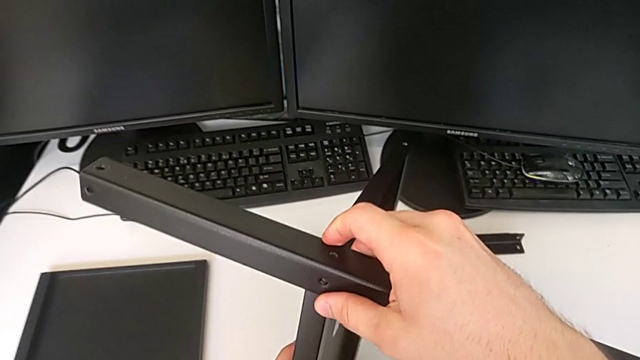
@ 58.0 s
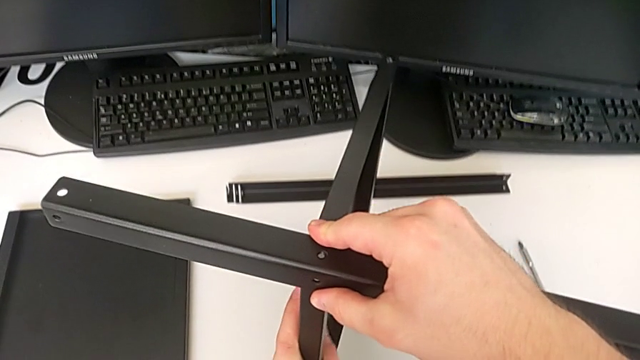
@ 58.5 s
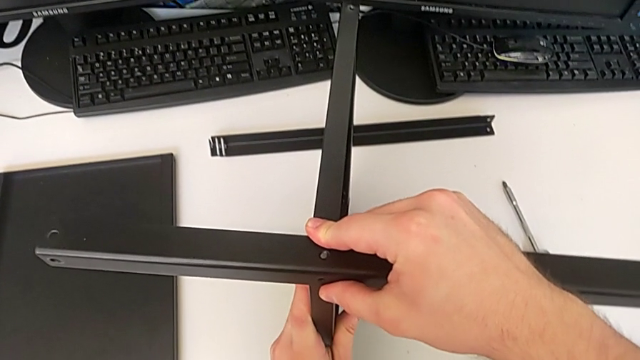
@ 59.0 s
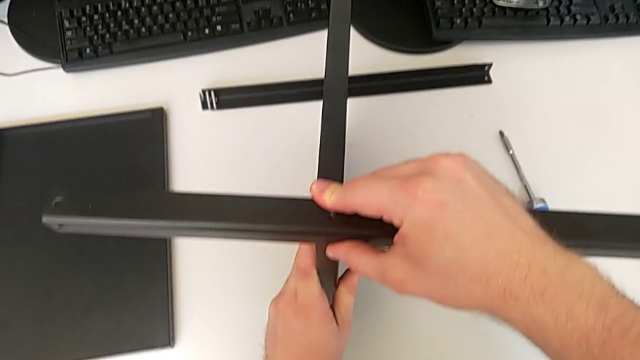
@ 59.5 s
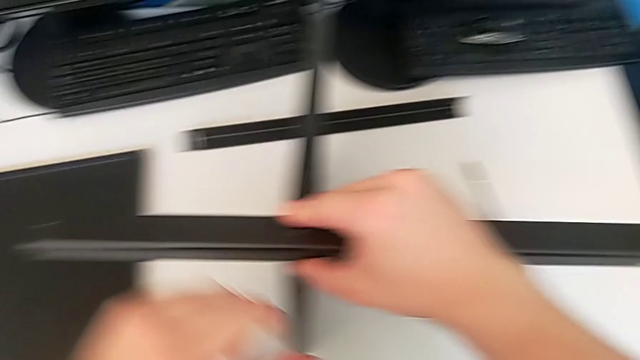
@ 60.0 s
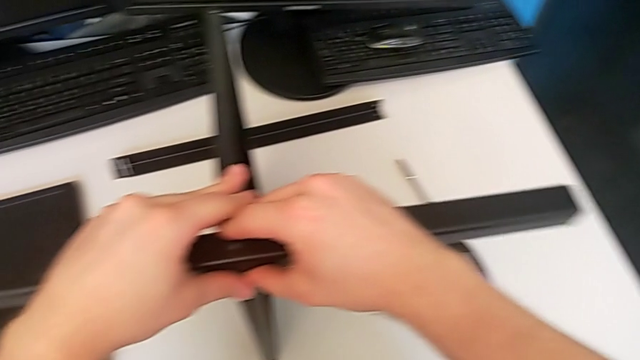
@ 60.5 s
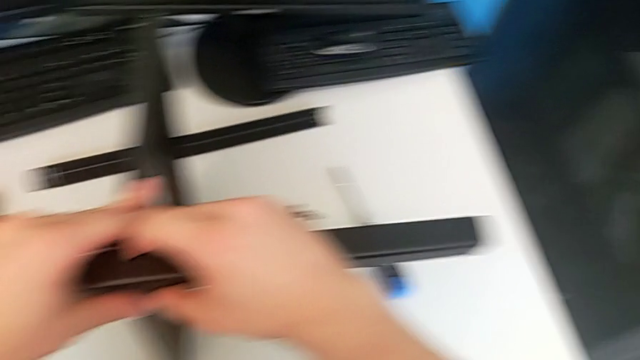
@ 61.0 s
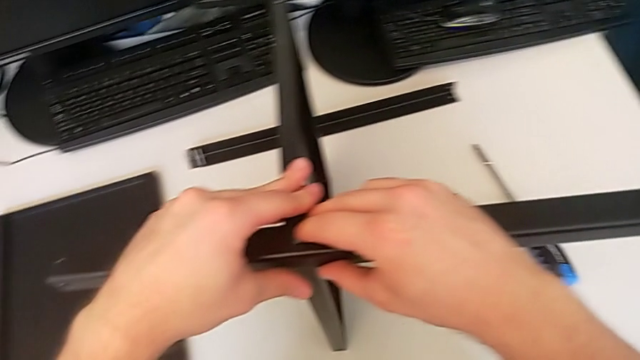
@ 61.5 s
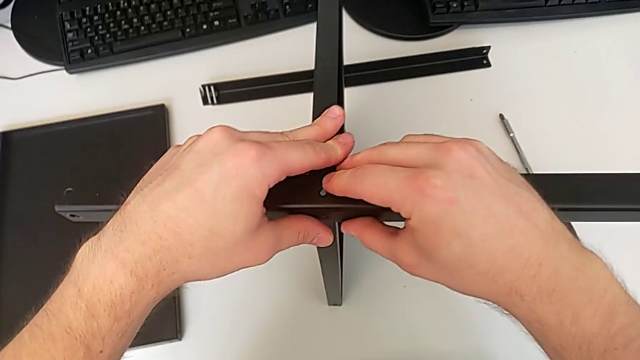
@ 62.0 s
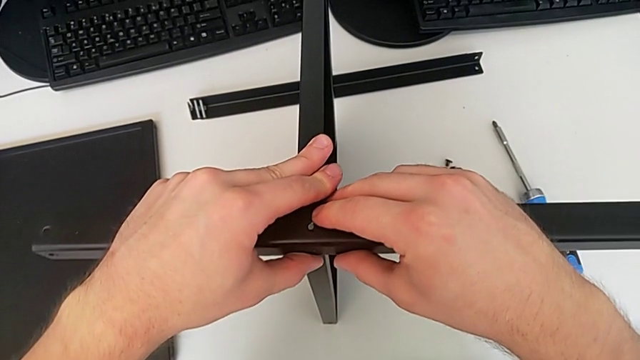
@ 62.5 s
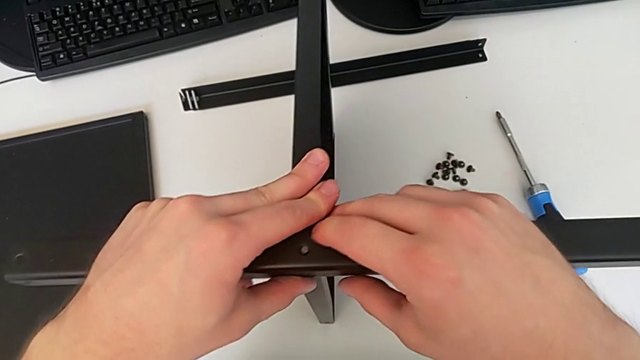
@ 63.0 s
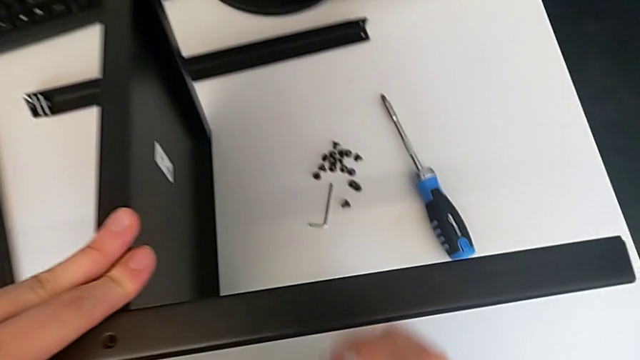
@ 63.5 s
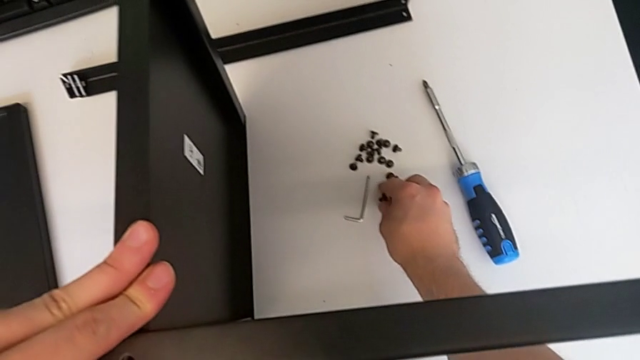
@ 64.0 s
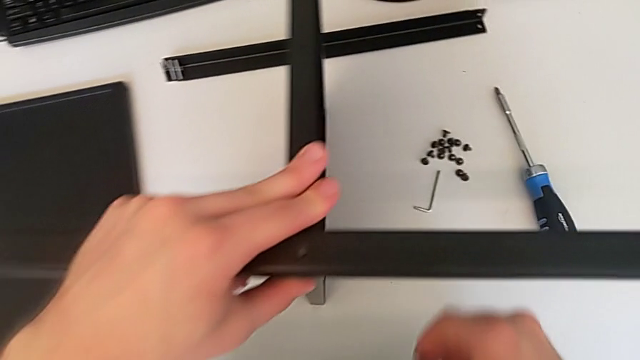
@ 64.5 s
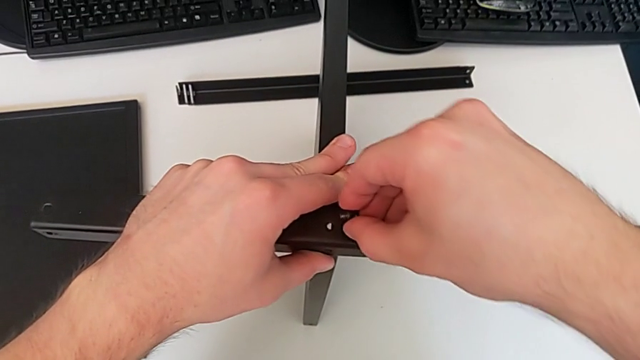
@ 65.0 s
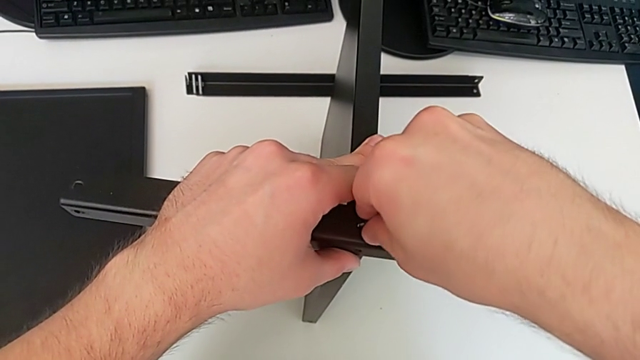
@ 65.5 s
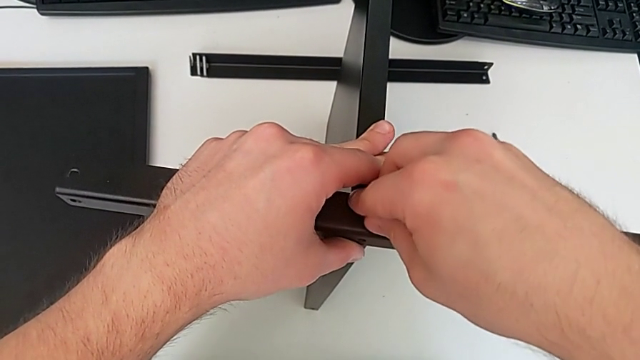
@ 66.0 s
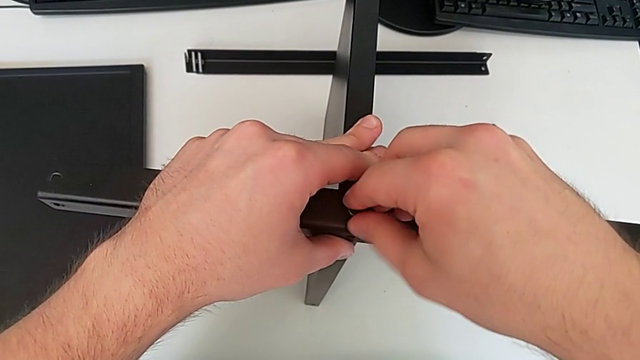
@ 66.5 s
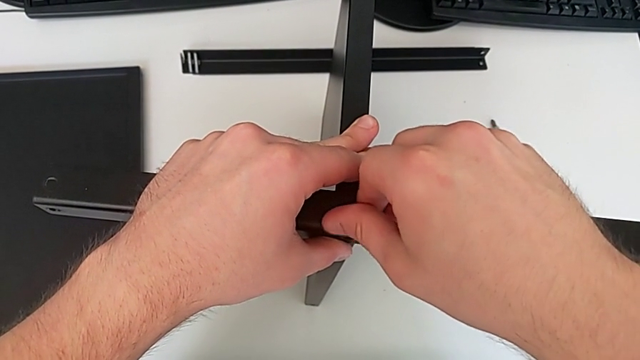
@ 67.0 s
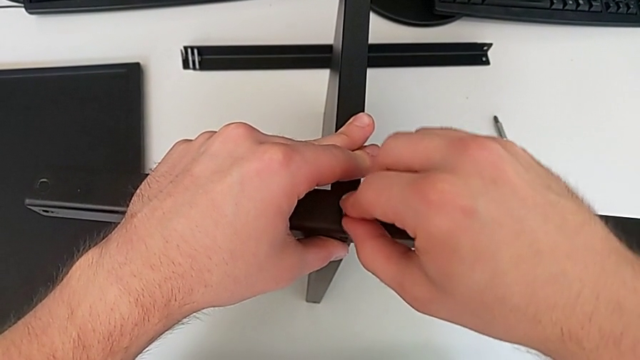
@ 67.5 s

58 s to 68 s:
The camera wearer is using an allen wrench to screw the first screw into the leg. They keep aligning the first leg, lift the first hex socket head and insert it.

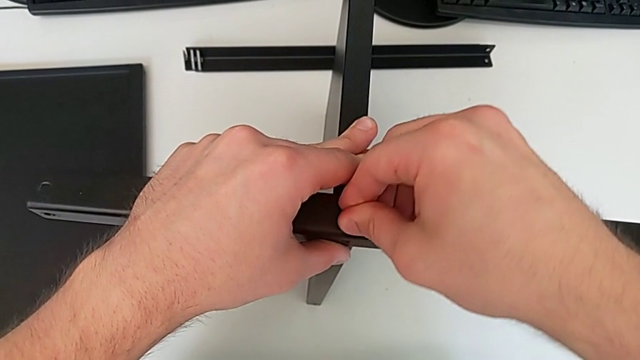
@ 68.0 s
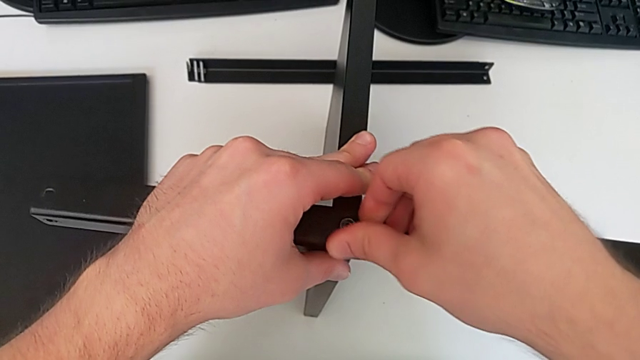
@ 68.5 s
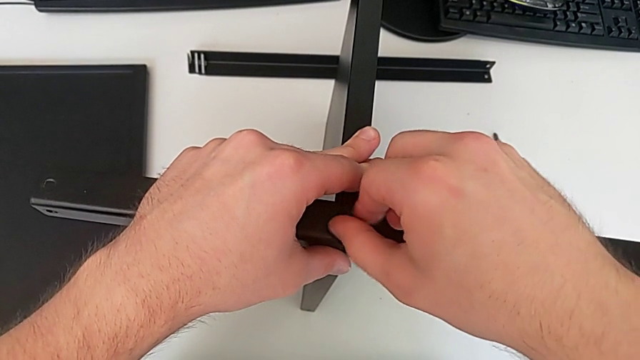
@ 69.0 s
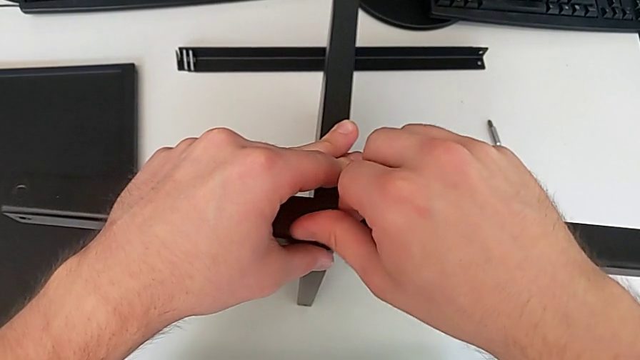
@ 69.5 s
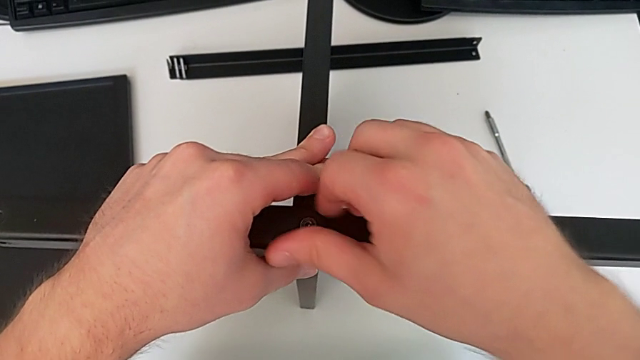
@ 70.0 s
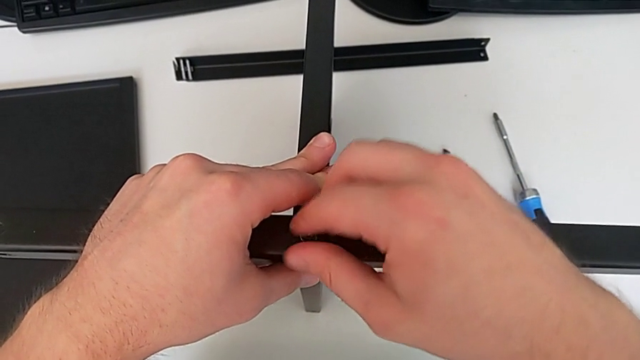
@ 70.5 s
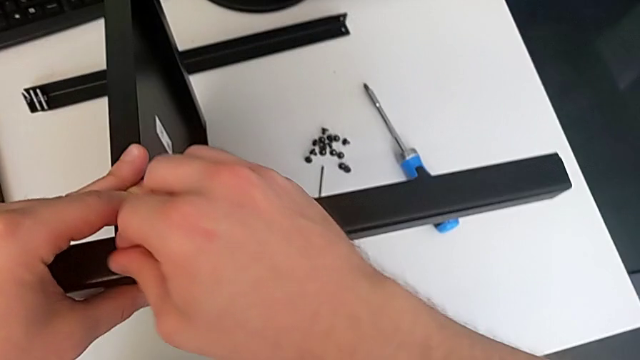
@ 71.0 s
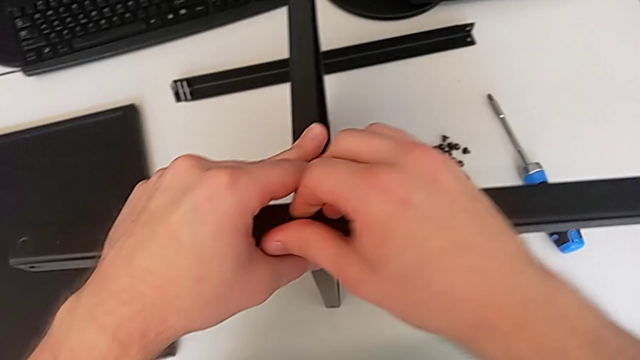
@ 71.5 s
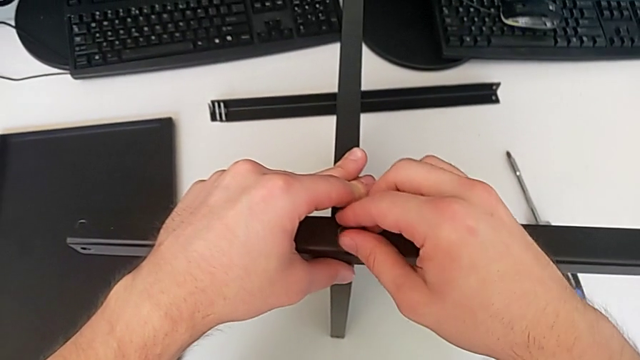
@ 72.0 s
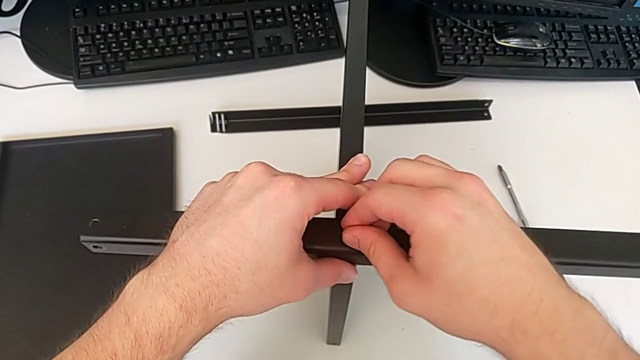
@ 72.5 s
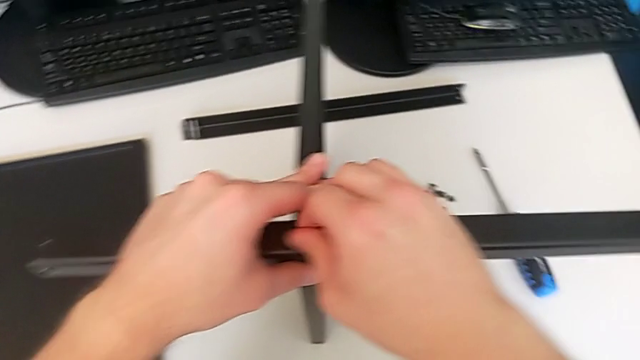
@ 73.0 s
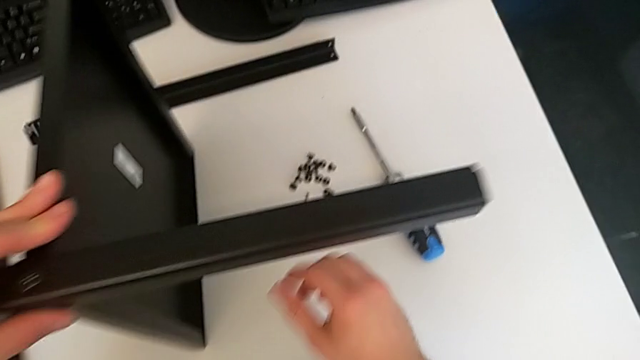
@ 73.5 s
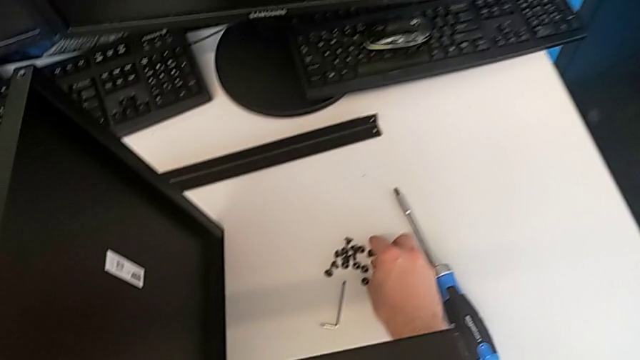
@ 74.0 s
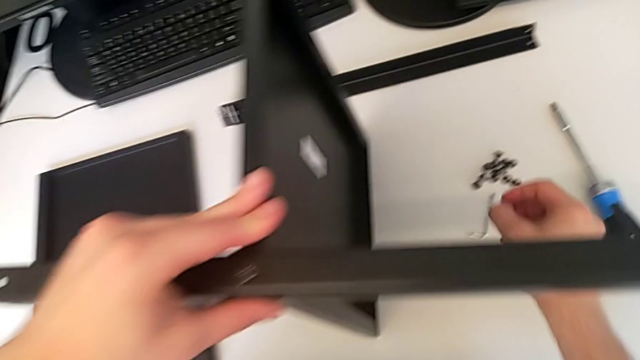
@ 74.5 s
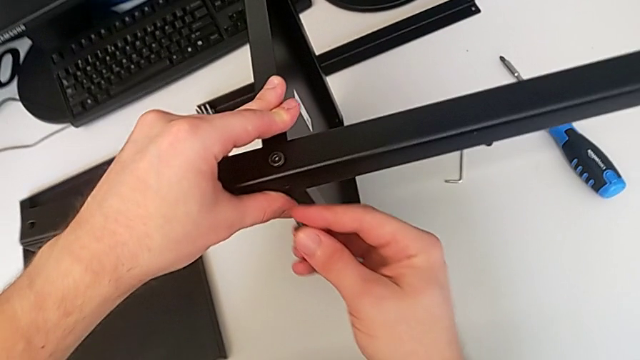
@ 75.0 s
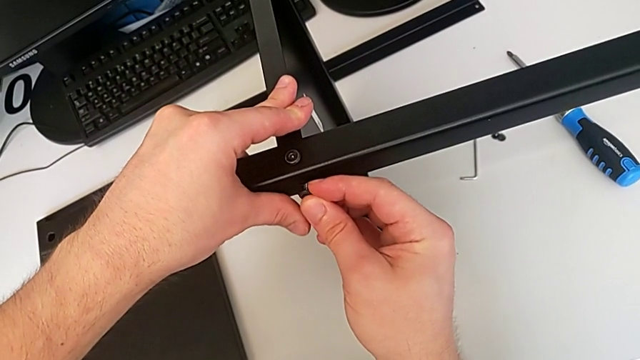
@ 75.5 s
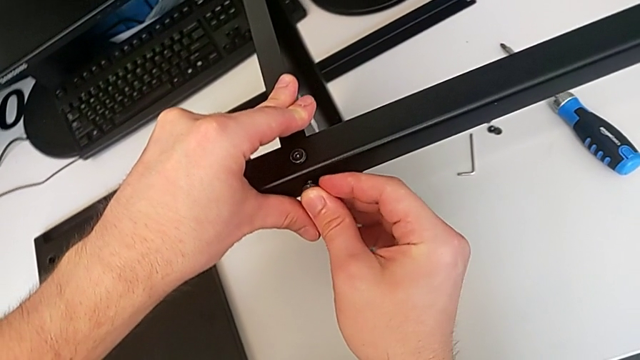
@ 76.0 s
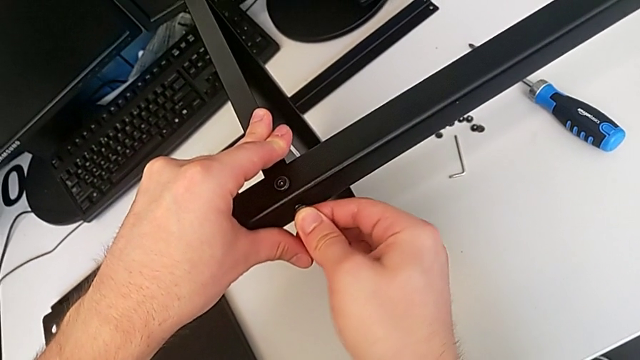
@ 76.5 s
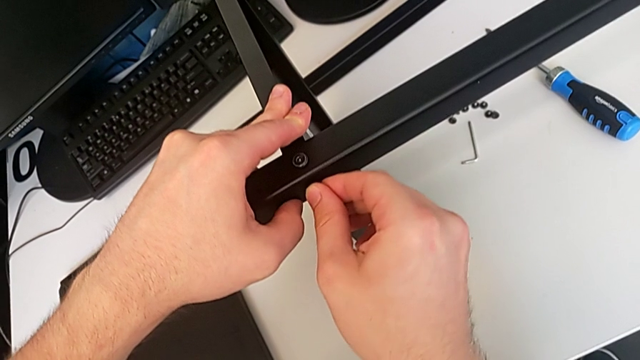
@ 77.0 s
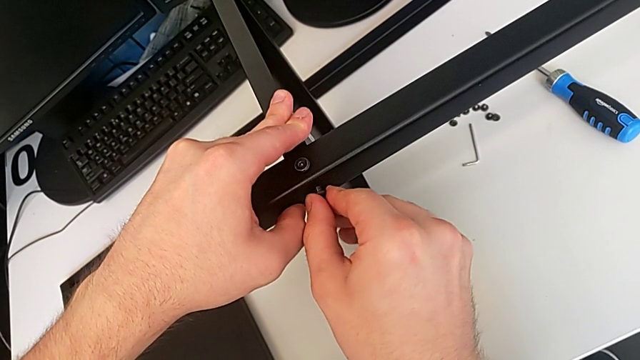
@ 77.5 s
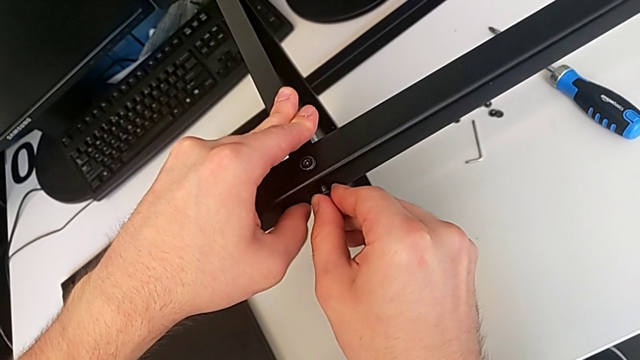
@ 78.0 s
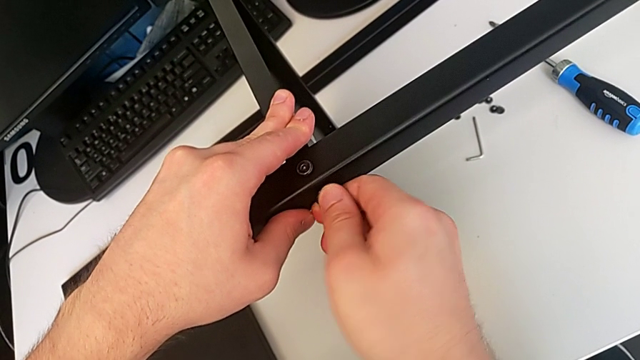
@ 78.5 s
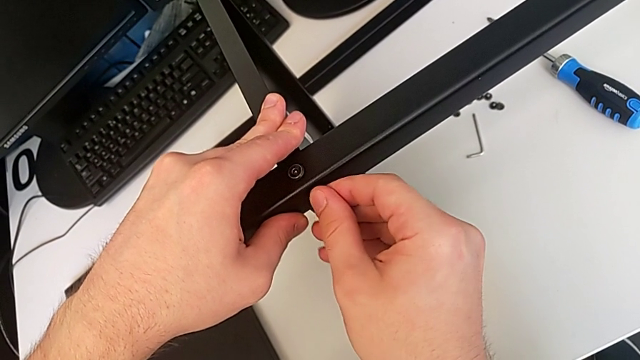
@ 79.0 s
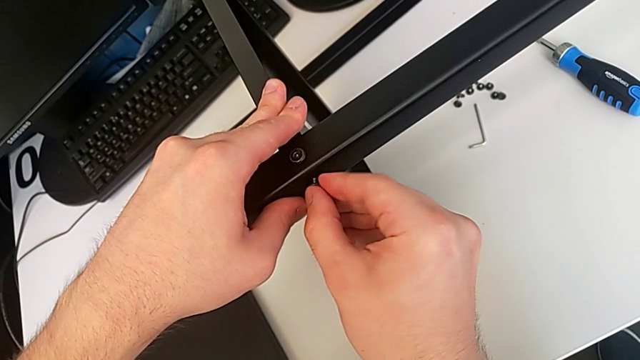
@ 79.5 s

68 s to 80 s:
The camera wearer is using an allen wrench to screw the first screw into the leg. They hold the first leg, grab the second hex socket head and insert it.
